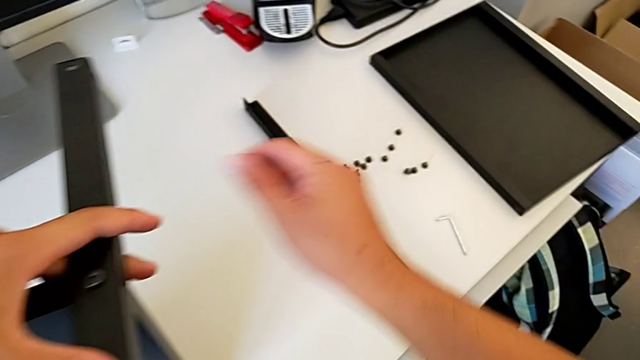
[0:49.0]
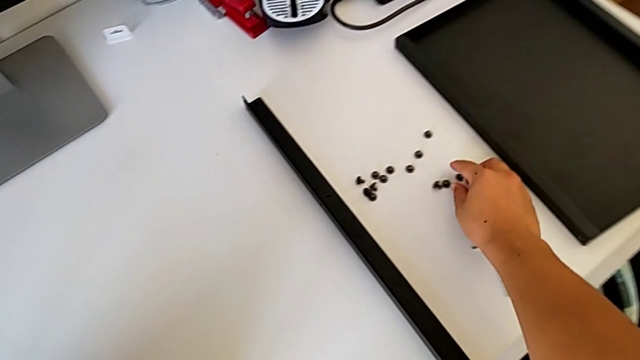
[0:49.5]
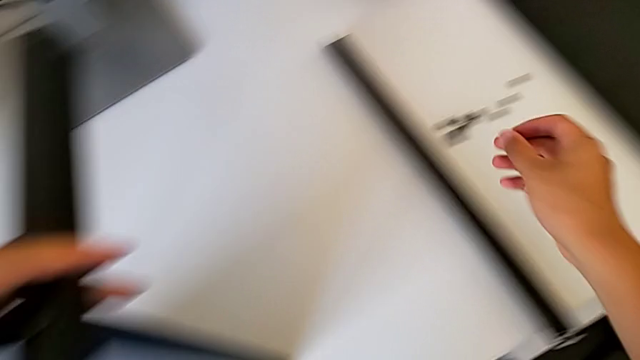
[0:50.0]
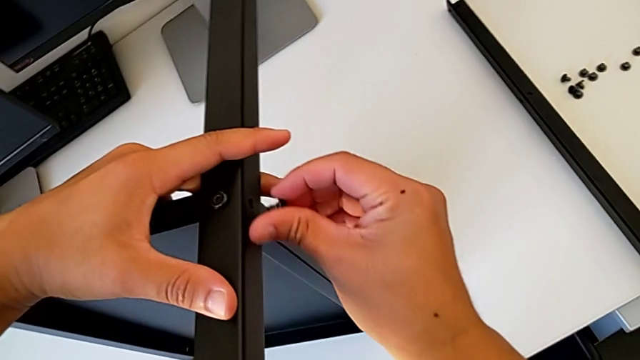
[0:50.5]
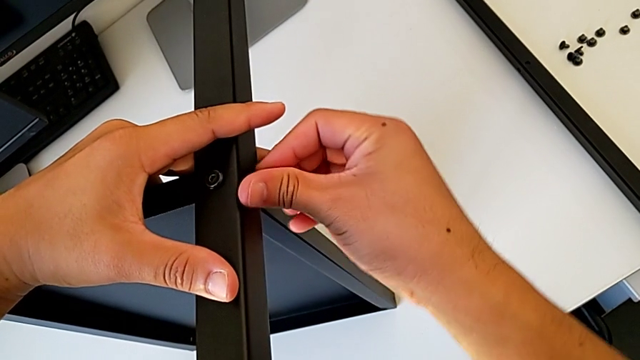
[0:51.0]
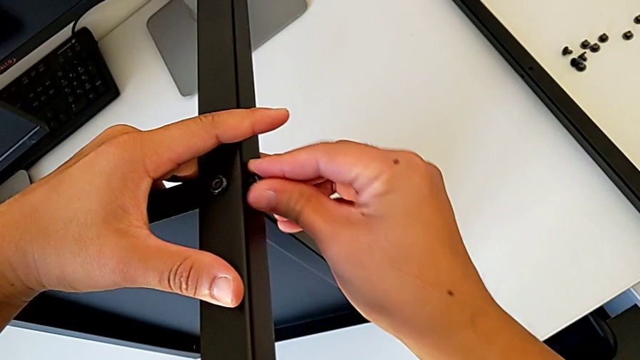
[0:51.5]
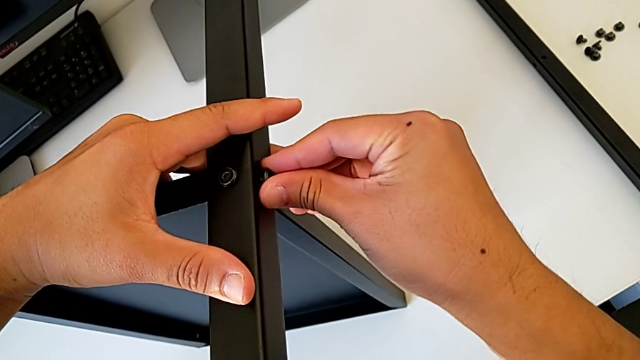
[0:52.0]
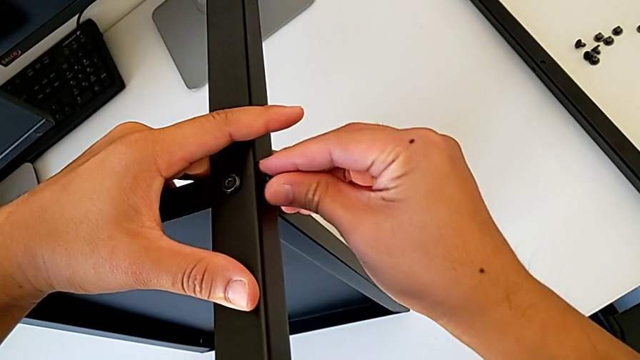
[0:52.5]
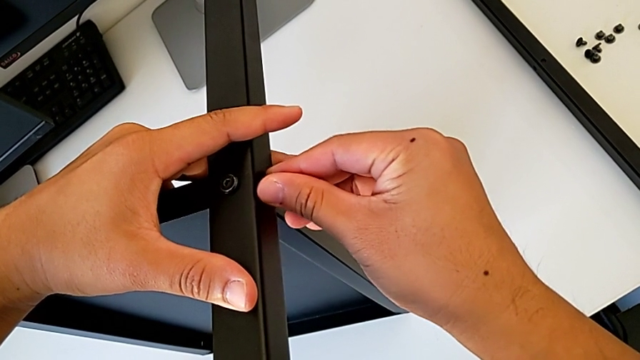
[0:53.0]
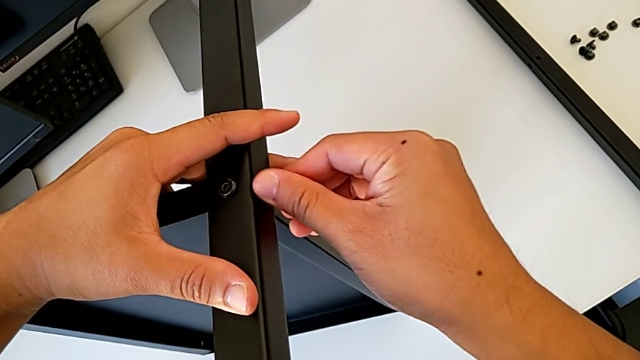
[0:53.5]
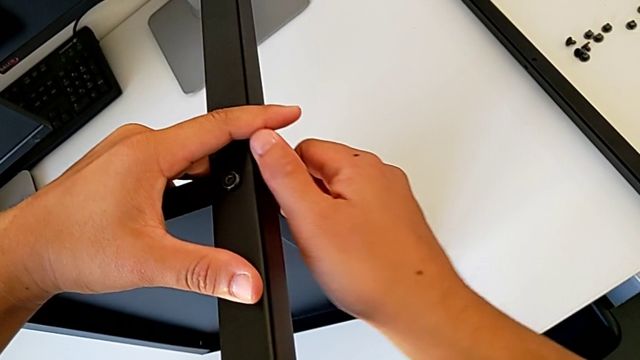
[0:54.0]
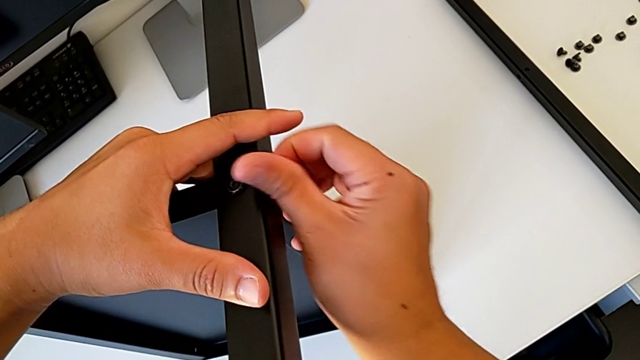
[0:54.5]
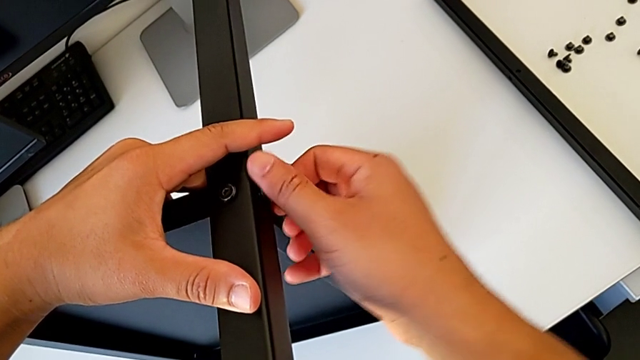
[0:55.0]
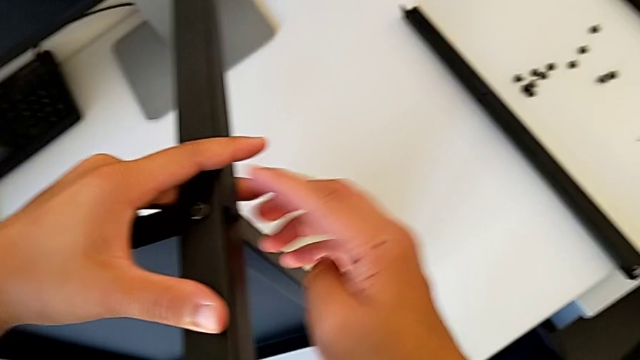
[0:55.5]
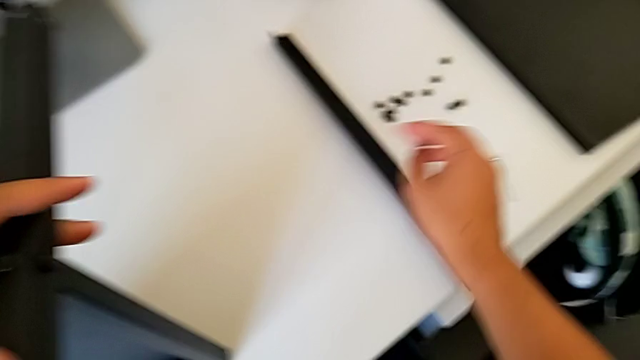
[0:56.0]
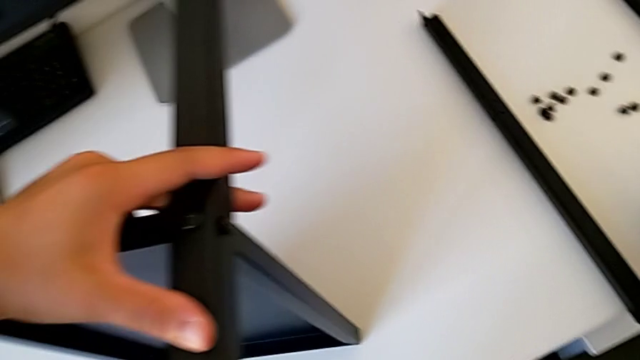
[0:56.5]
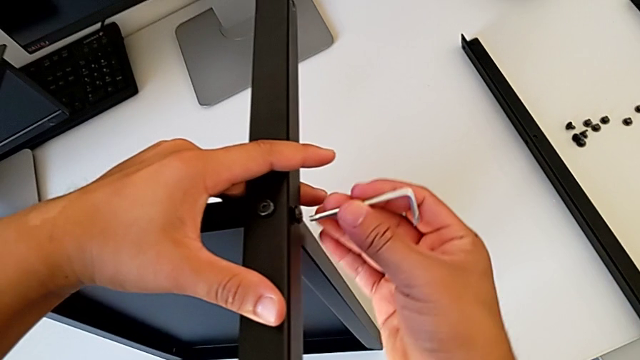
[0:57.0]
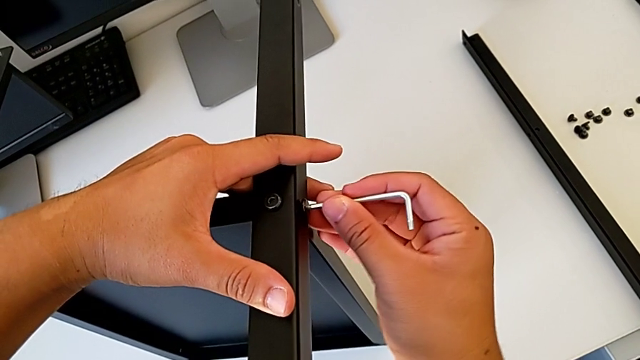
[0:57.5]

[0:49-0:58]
The camera wearer is assembling the second leg of the table. They grab the hex socket head, insert it, screw it, grab the Allen wrench and insert it.

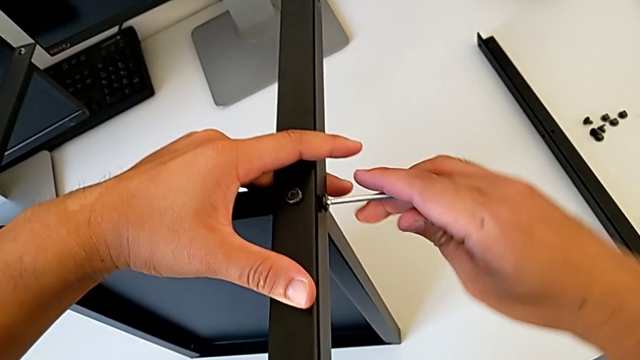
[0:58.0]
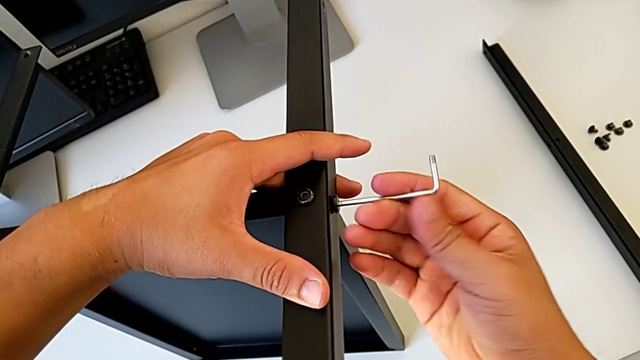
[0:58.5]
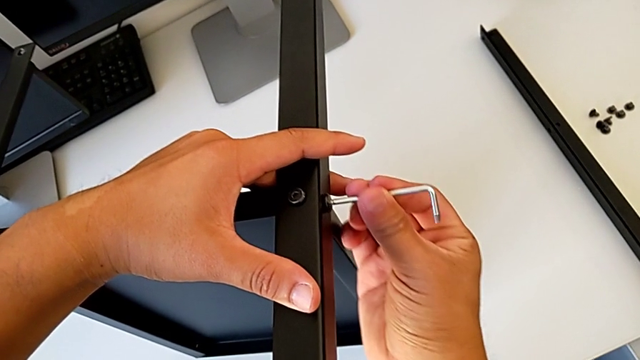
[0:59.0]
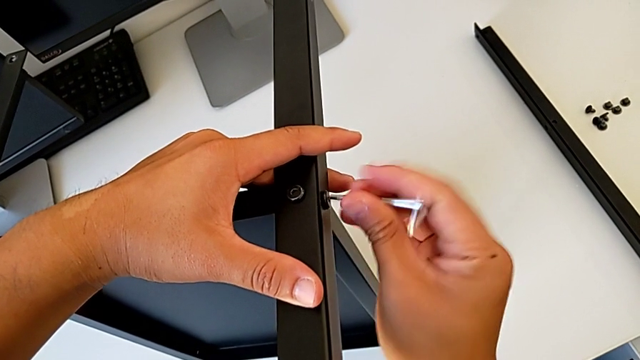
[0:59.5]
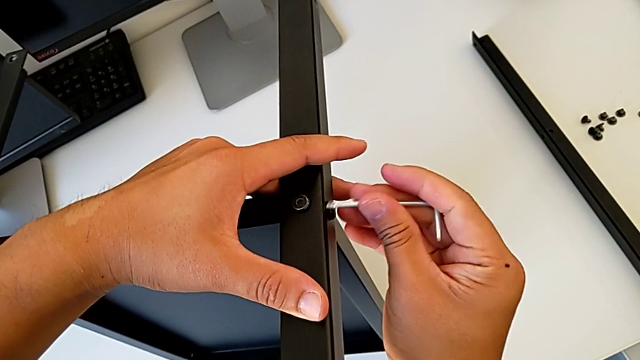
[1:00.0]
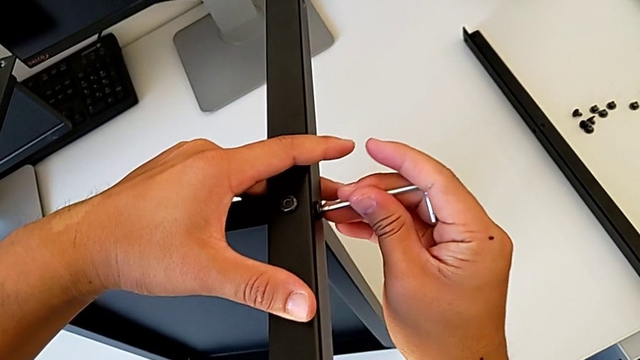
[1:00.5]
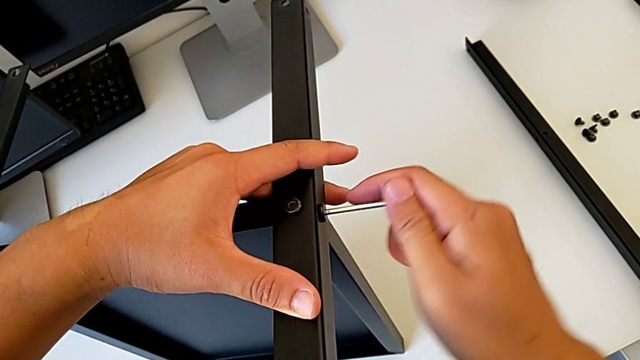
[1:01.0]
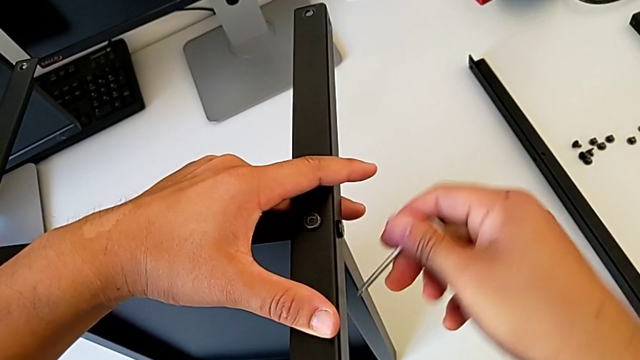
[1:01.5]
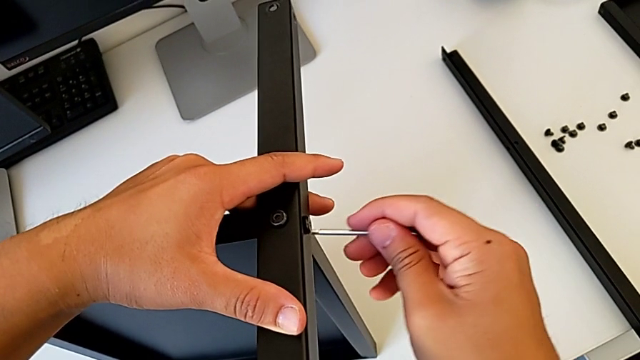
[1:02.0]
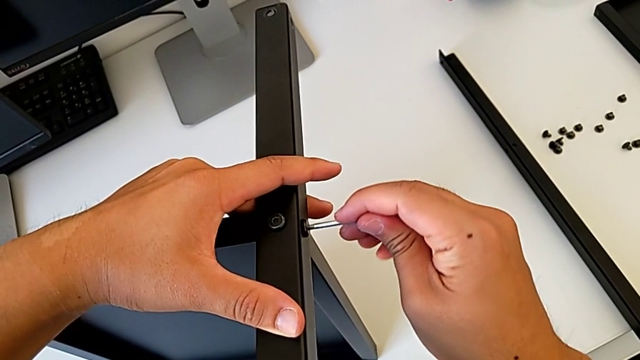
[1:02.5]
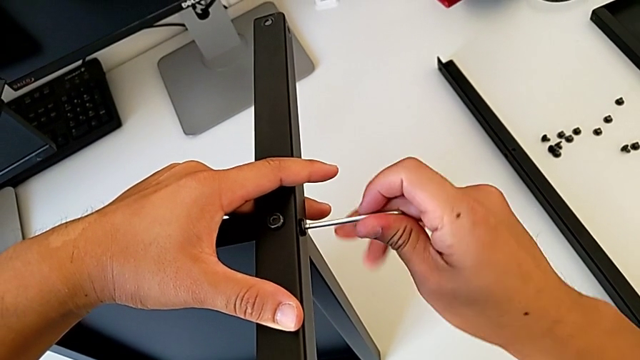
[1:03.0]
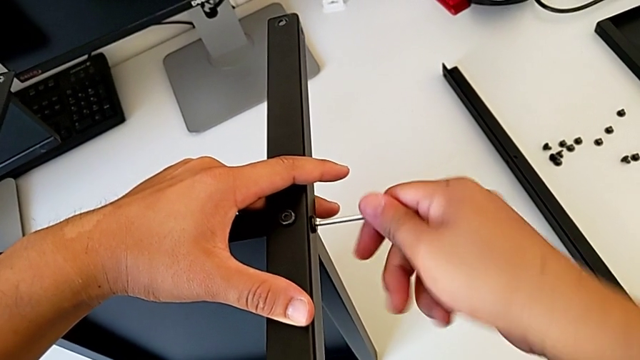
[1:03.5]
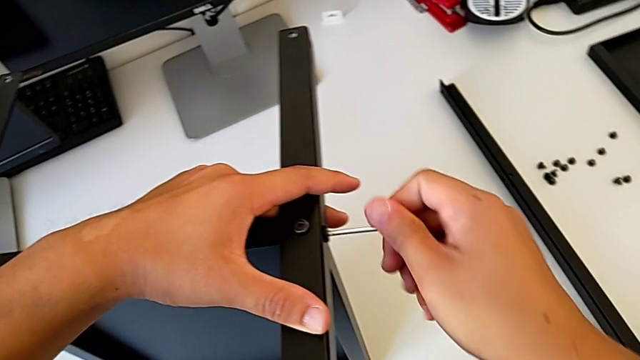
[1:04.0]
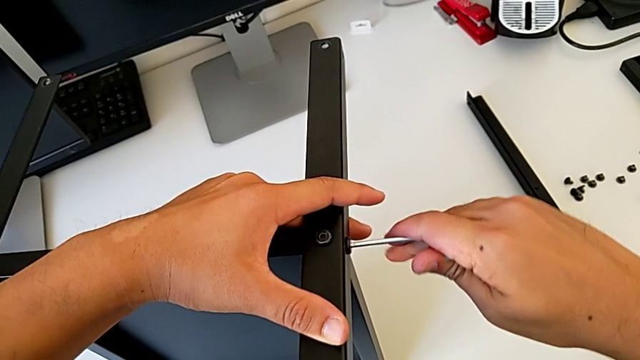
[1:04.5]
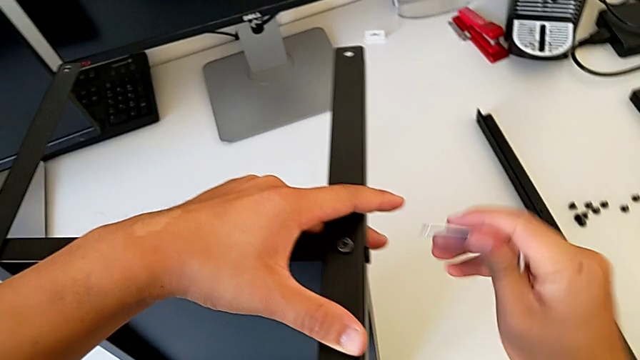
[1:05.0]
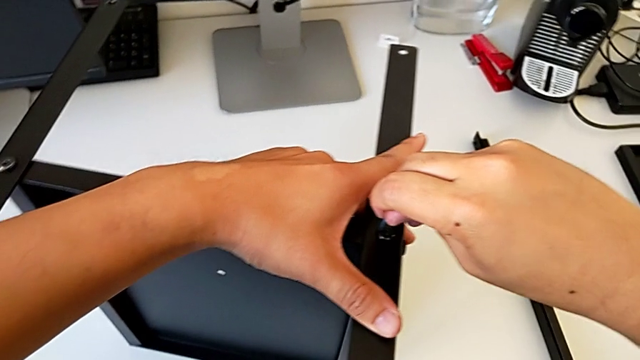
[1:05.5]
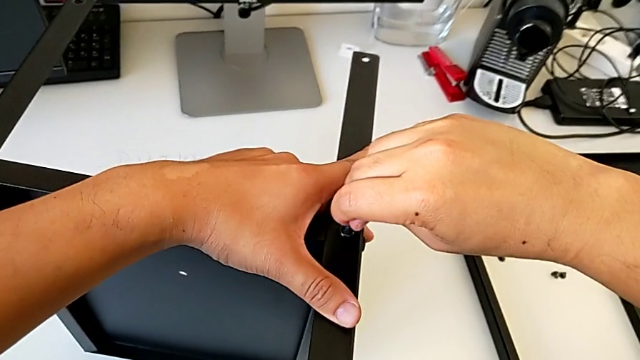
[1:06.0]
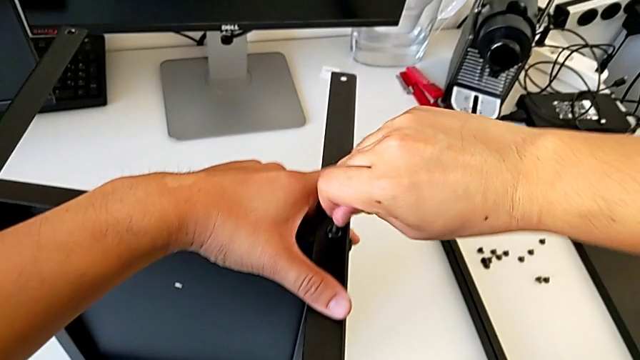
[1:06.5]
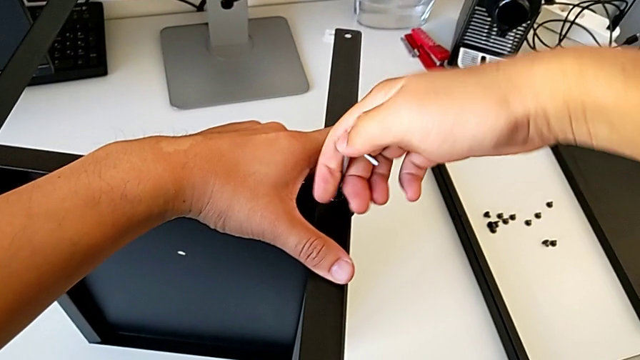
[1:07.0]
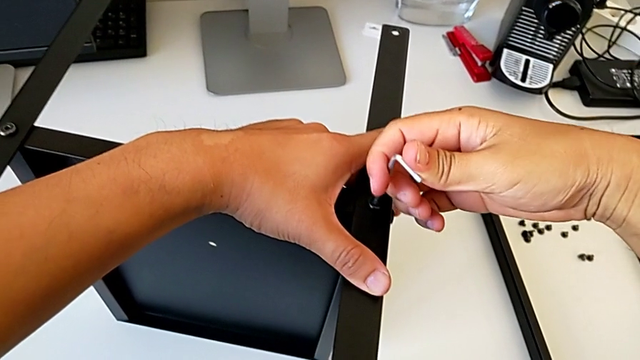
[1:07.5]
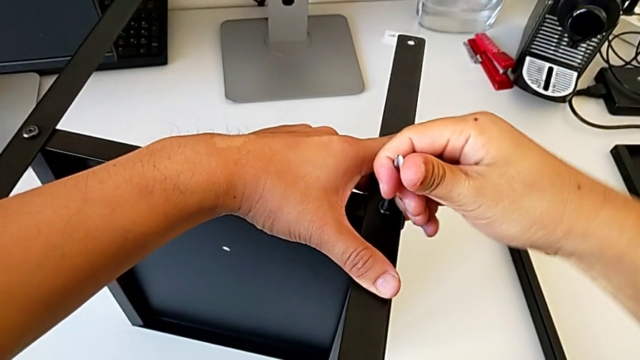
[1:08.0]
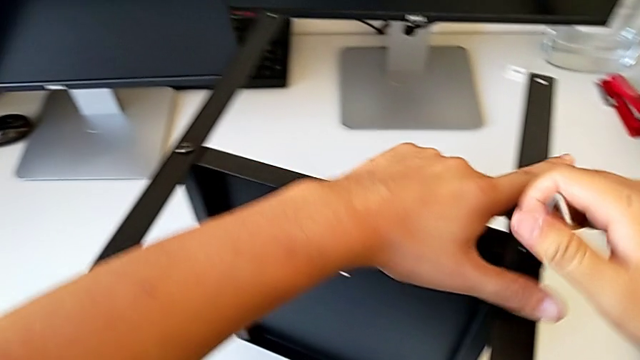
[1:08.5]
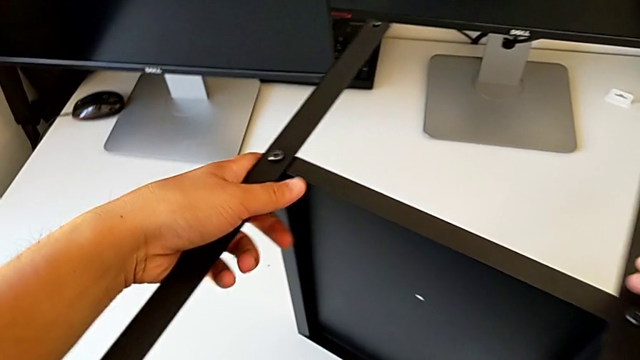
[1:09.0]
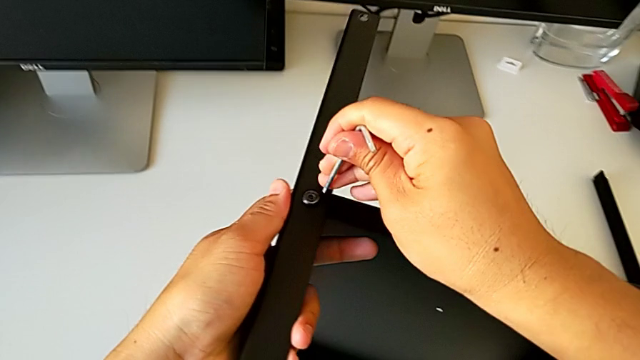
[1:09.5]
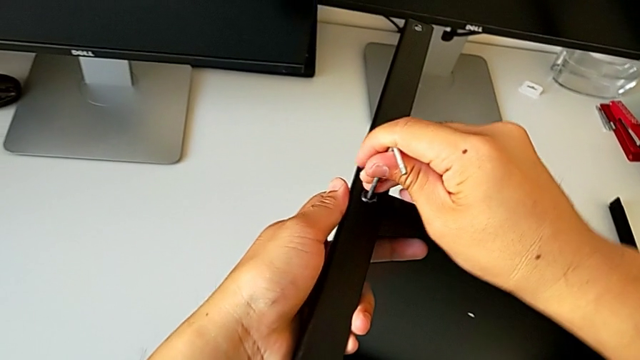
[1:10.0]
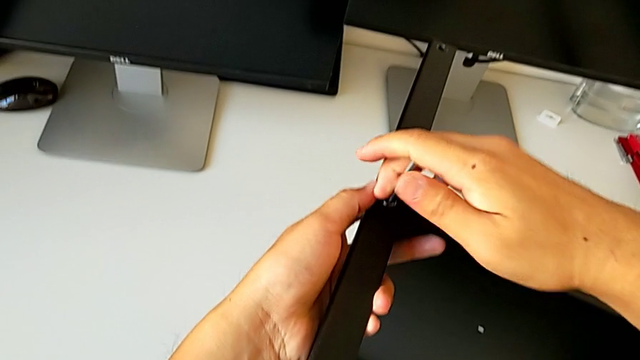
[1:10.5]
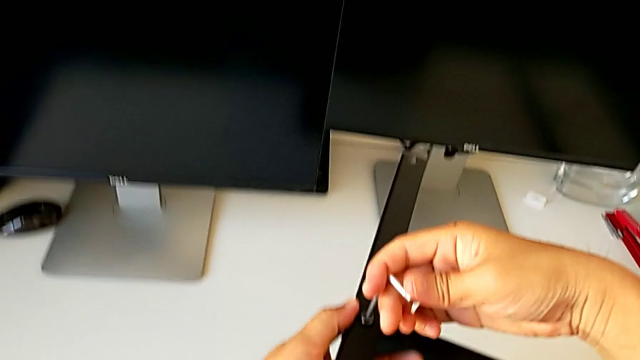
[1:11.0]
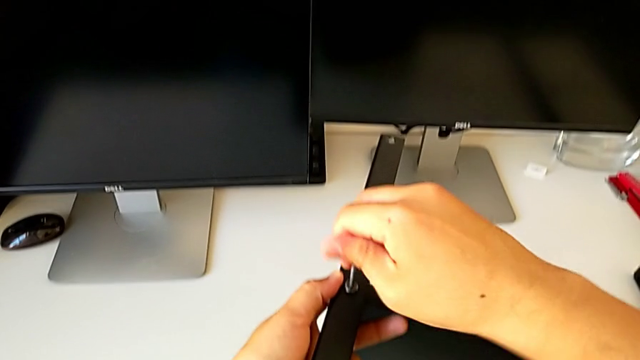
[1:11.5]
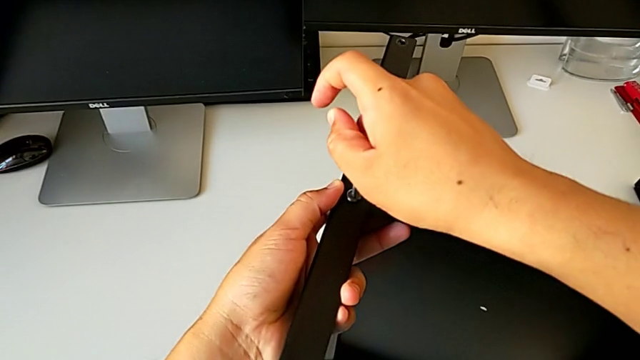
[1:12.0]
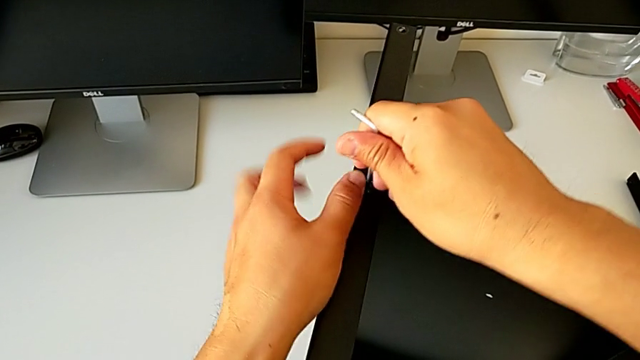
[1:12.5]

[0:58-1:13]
The camera wearer is assembling the second leg of the table. They screw the hex socket head, withdraw the Allen wrench, insert it, screw the hex socket head, withdraw the Allen wrench, insert it and screw the hex socket head.
